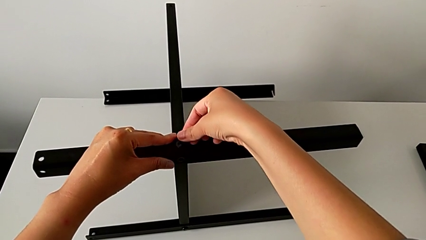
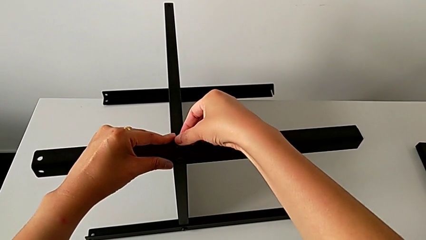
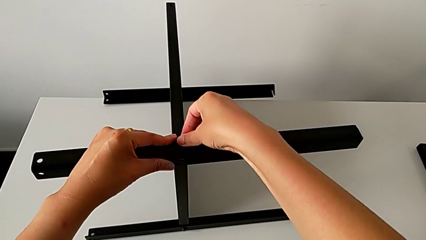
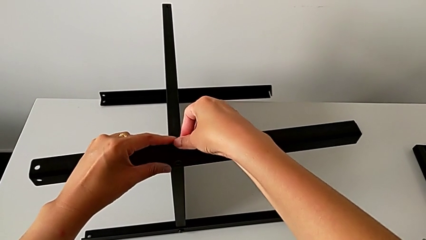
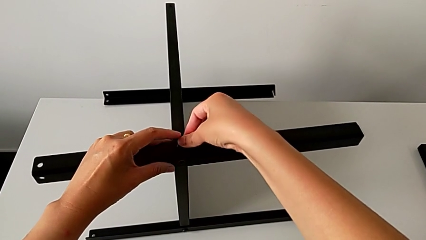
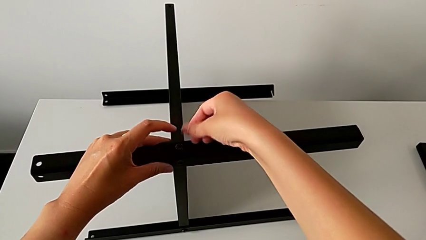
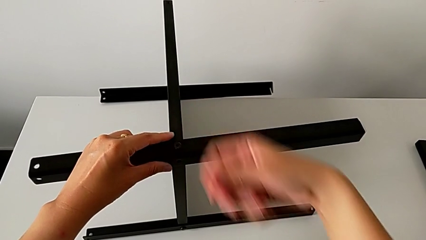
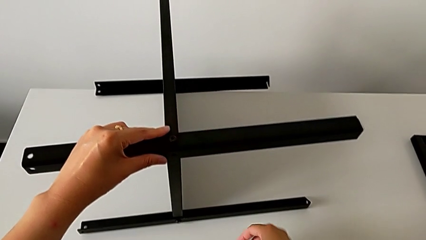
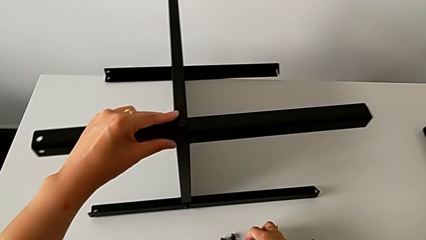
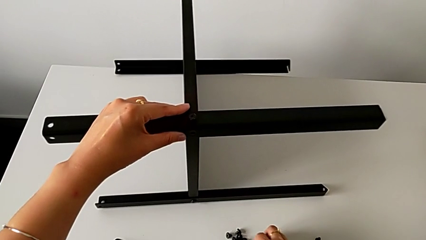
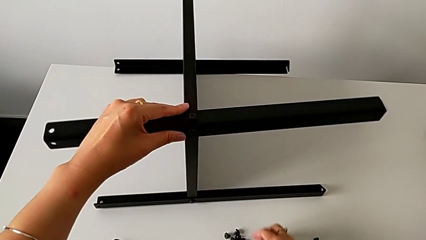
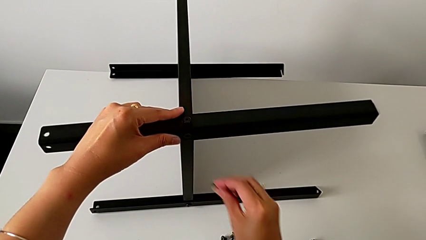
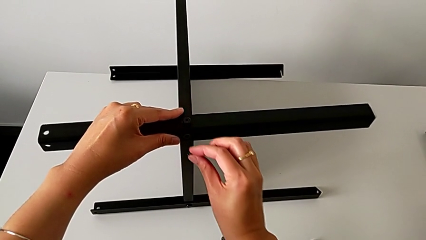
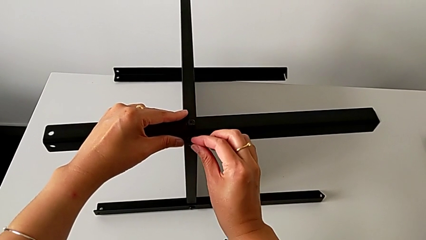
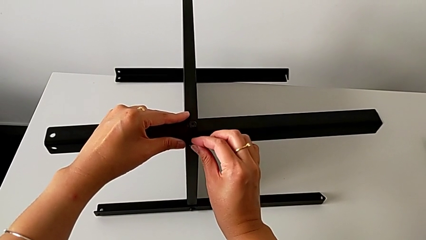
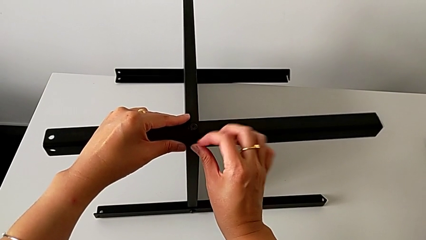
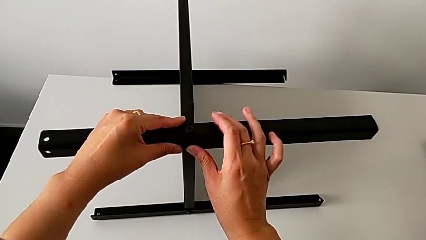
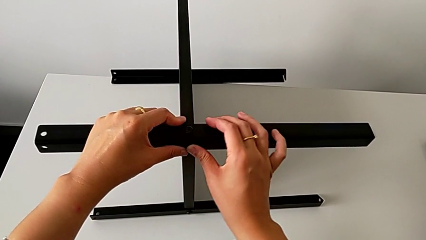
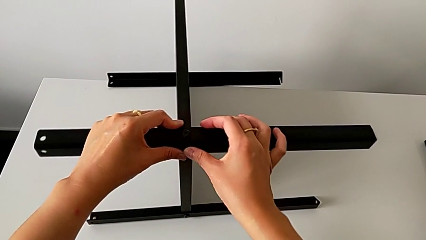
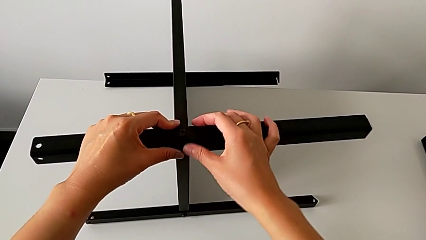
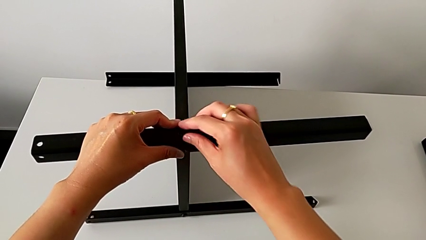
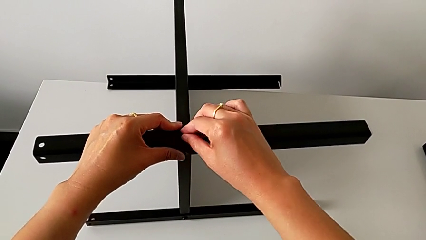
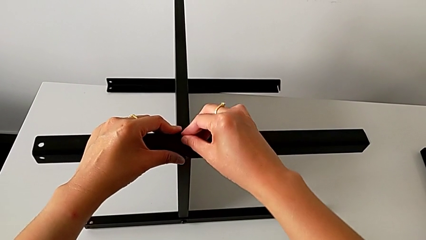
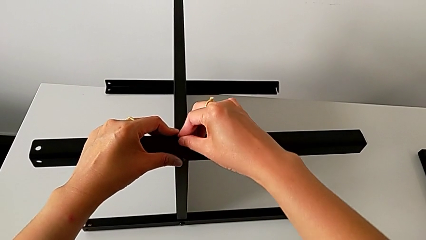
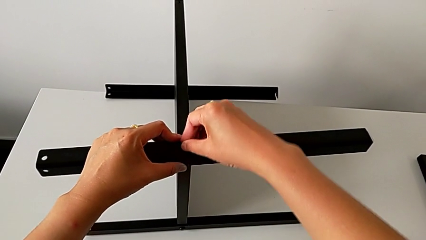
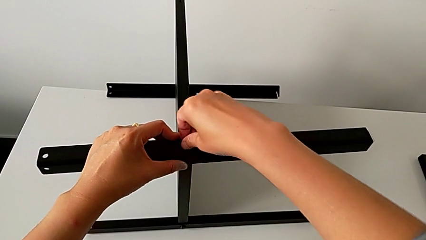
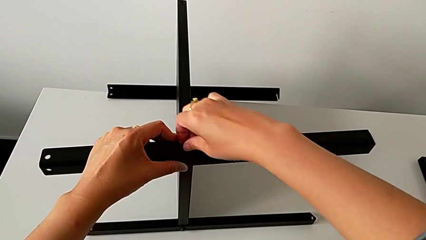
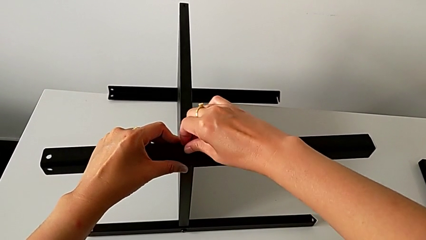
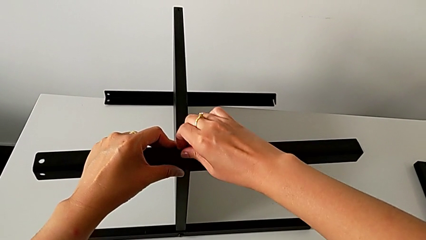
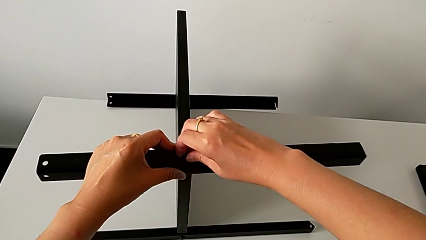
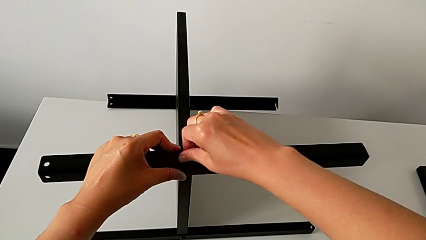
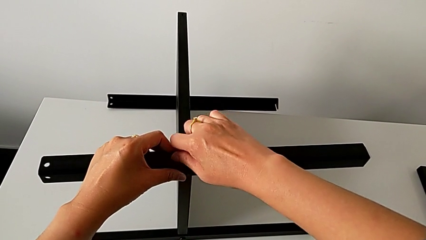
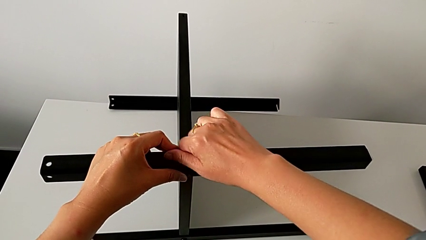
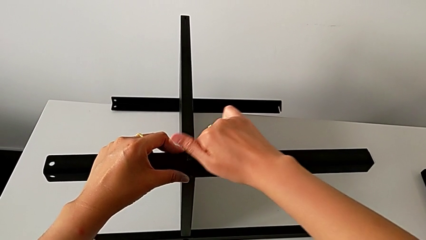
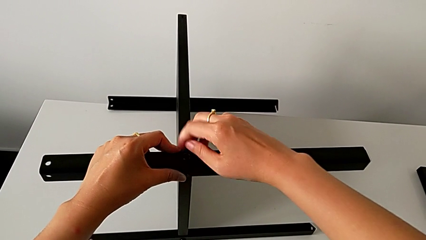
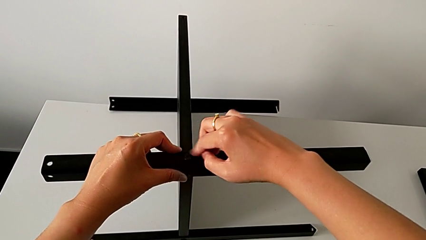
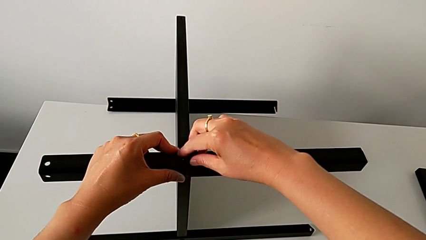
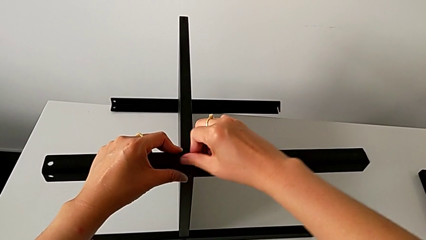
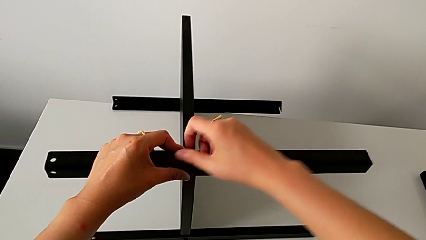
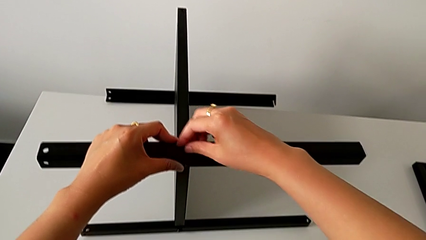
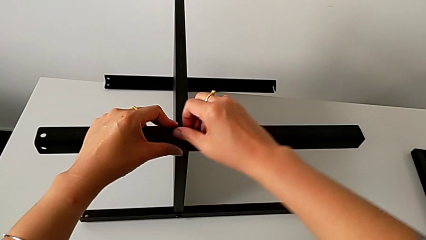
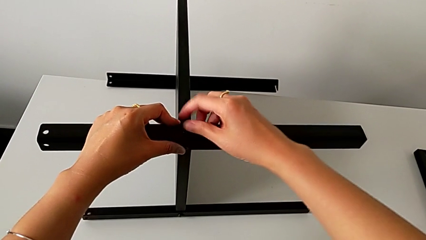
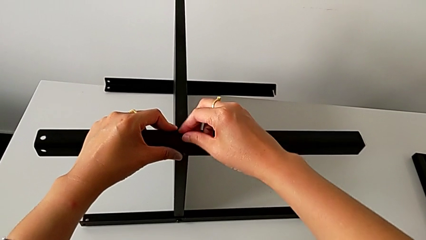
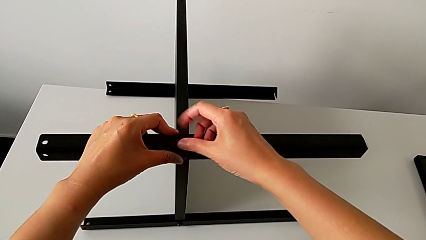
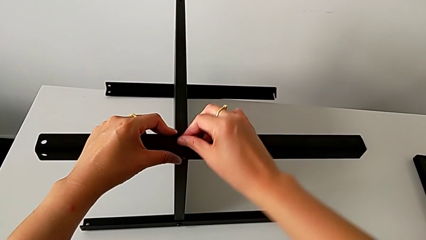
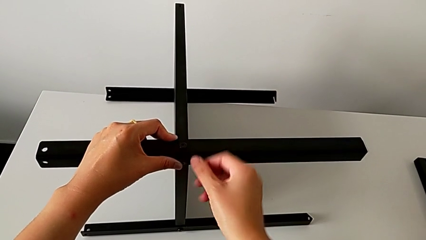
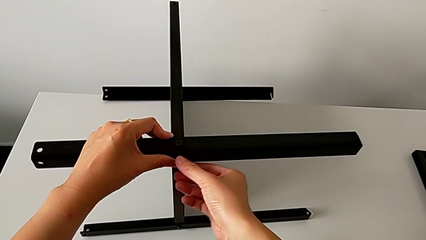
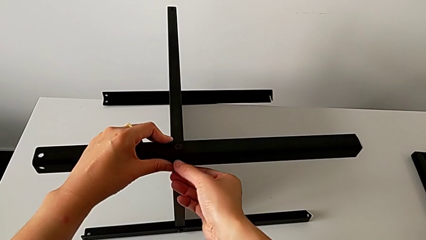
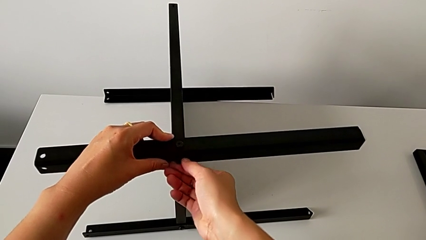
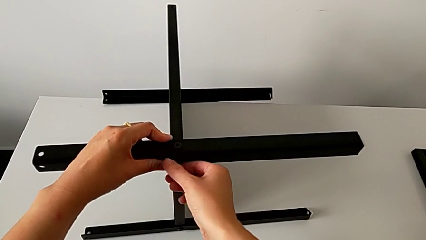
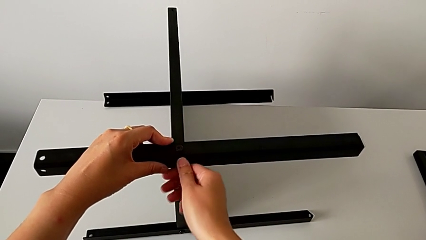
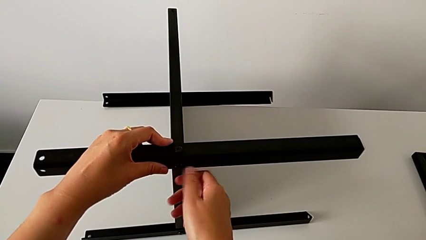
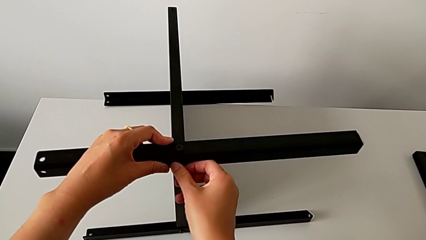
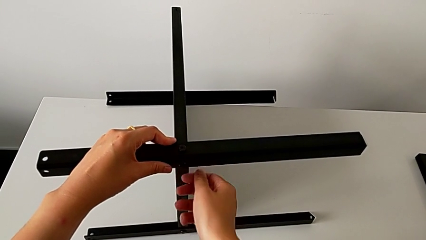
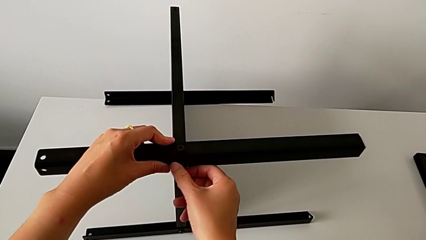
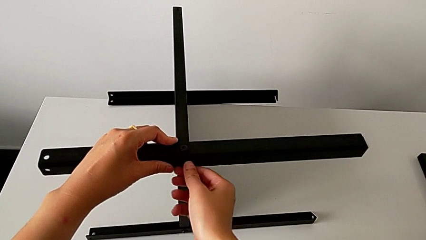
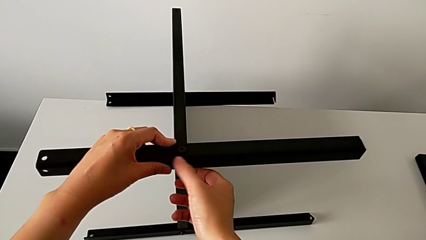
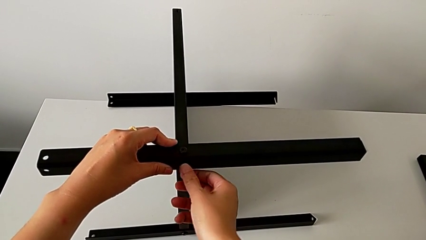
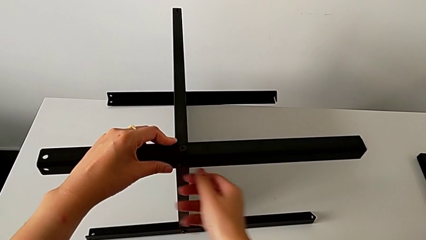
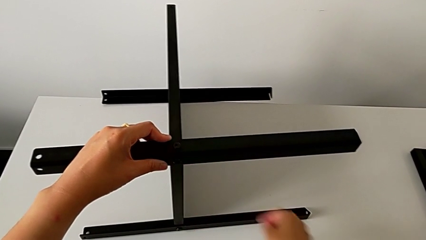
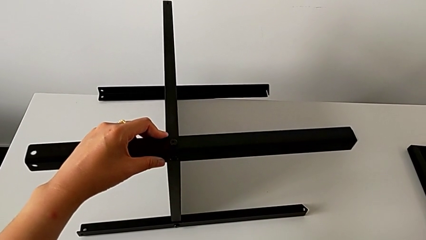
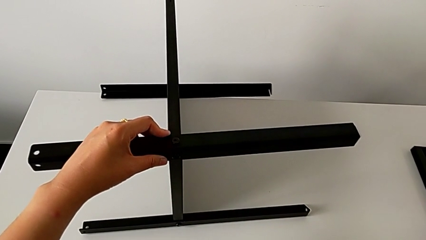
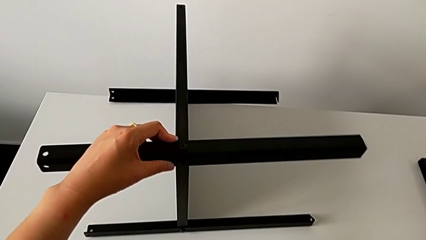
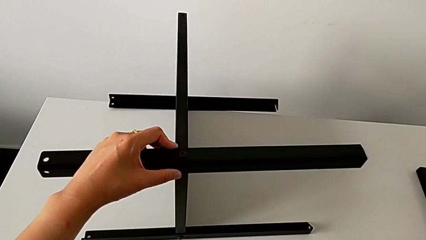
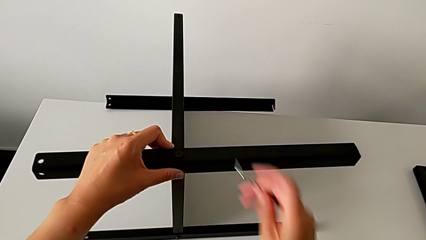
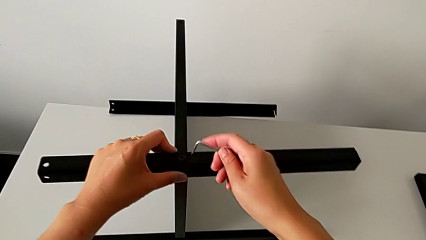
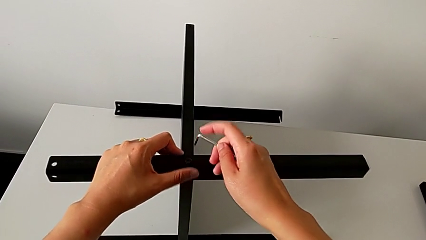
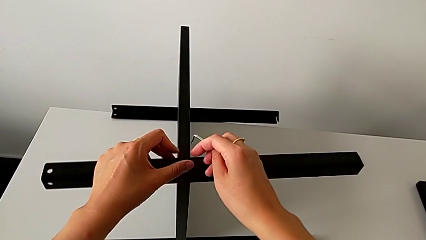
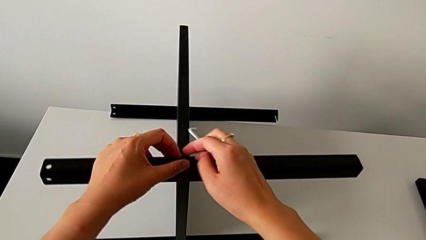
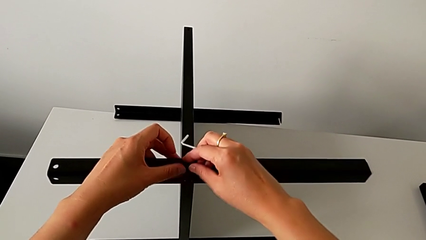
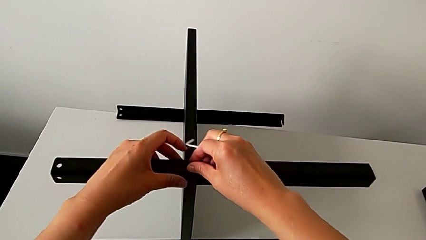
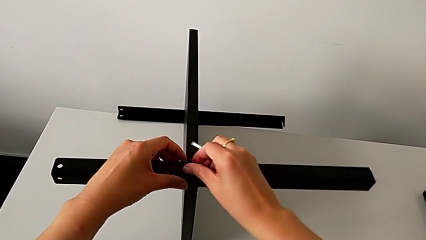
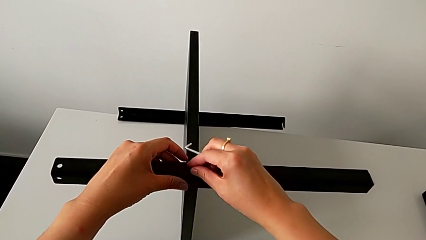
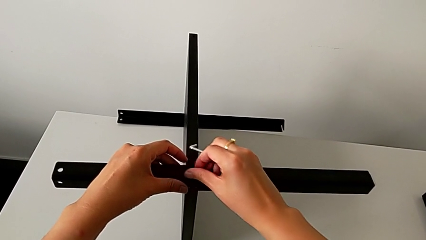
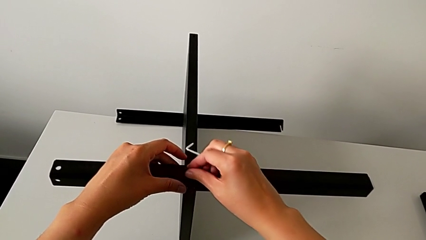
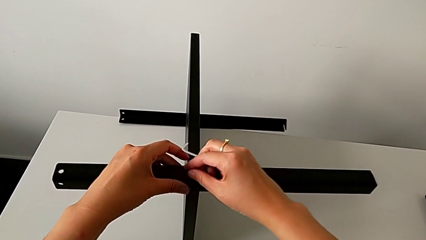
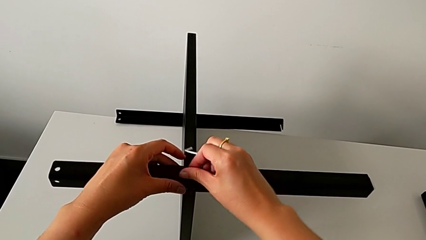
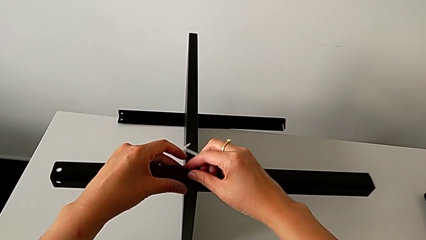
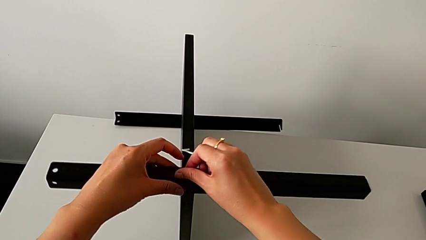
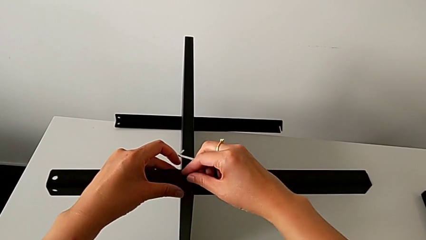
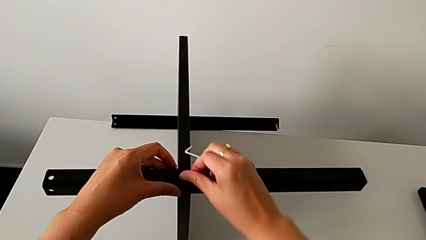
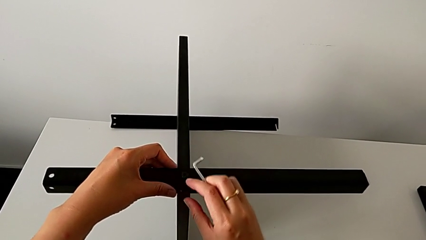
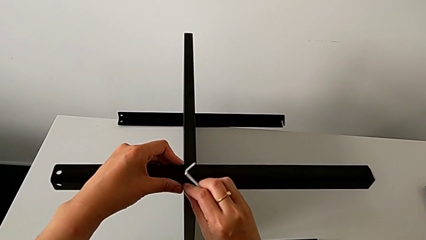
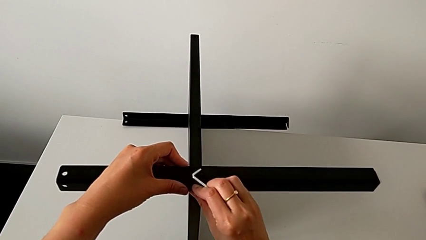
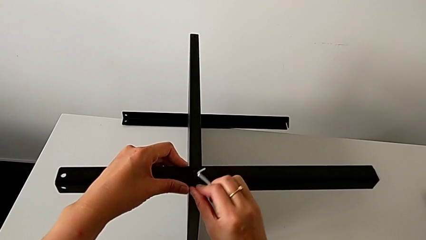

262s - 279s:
The camera wearer is assembling the third leg of the table. They grab the hex socket head, approach the third leg, insert the hex socket head, screw it twice, grab the Allen wrench, approach the hex socket head and screw it twice.
